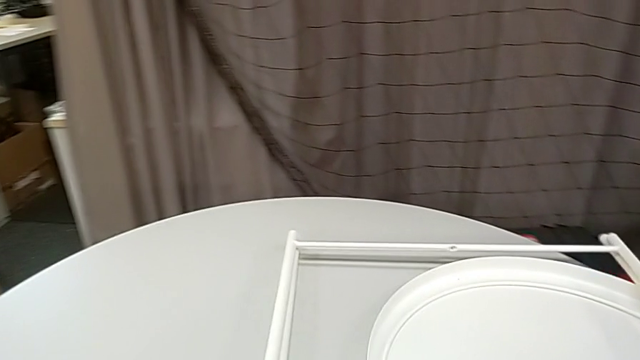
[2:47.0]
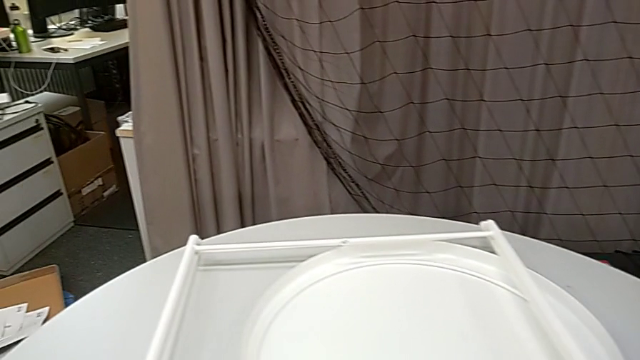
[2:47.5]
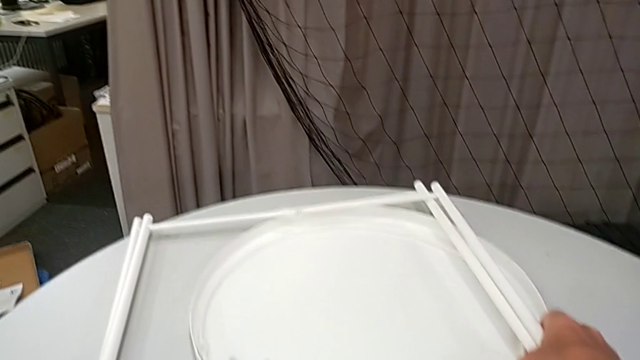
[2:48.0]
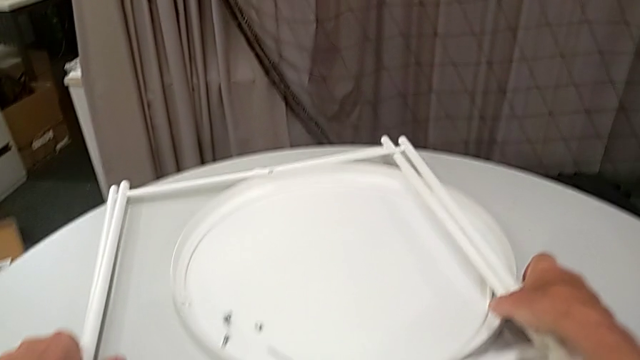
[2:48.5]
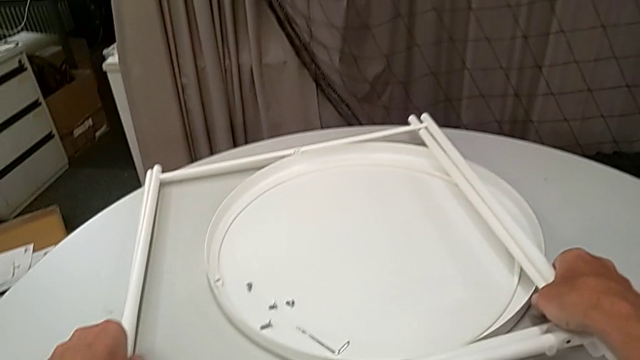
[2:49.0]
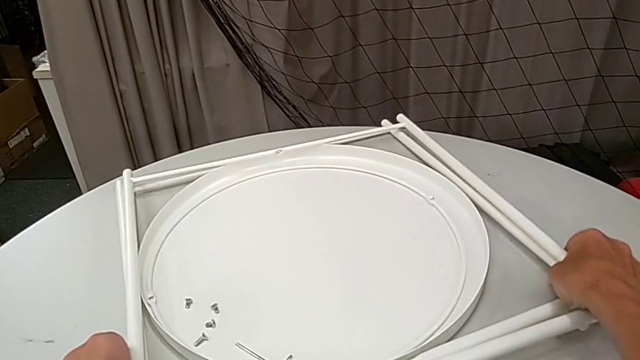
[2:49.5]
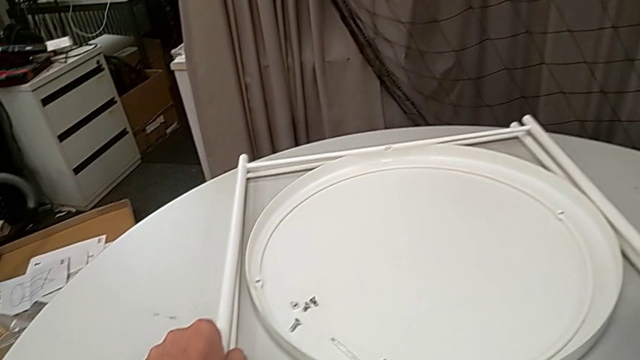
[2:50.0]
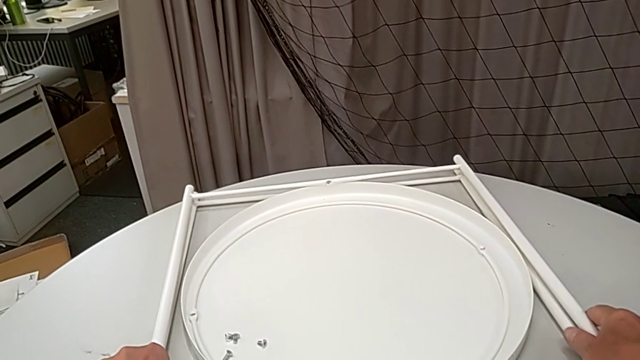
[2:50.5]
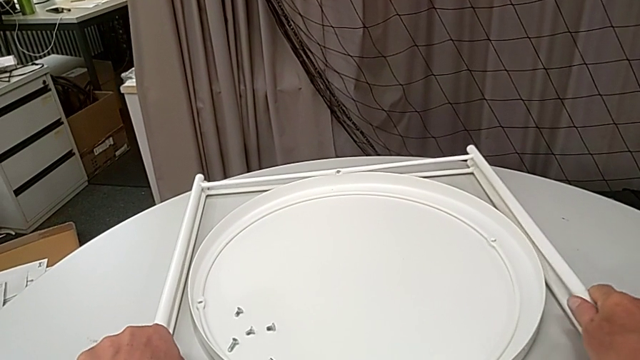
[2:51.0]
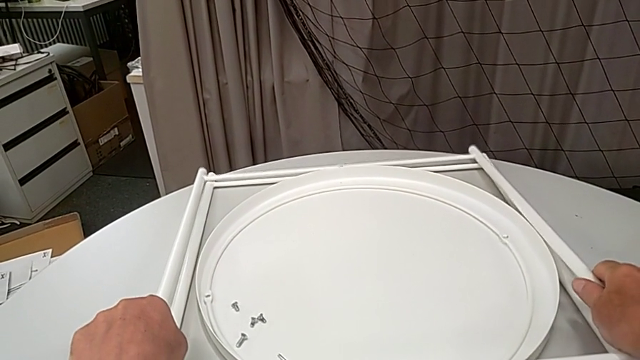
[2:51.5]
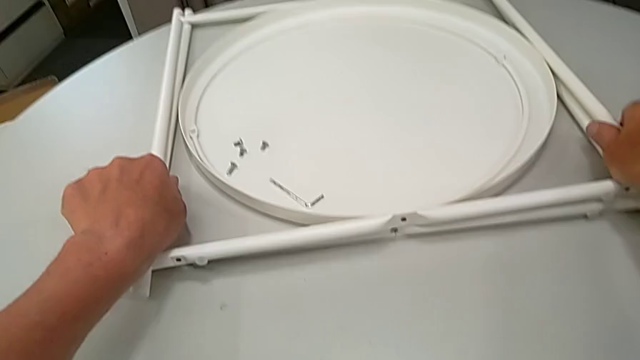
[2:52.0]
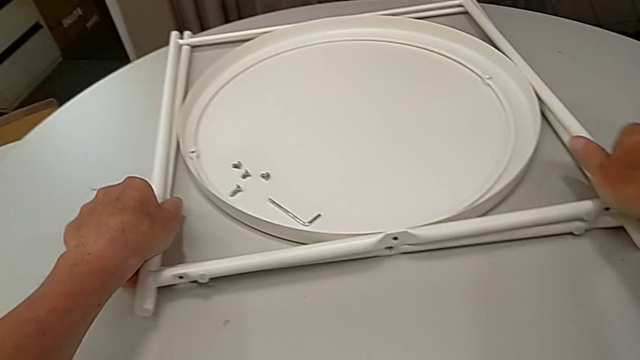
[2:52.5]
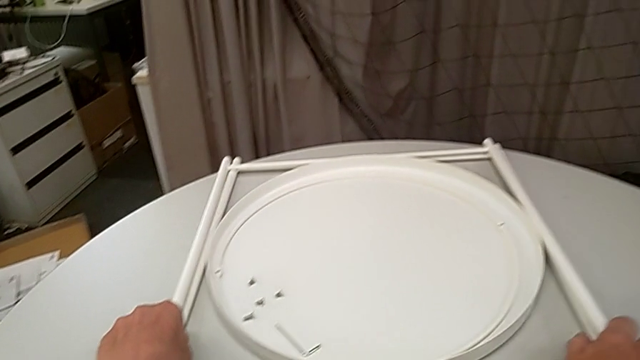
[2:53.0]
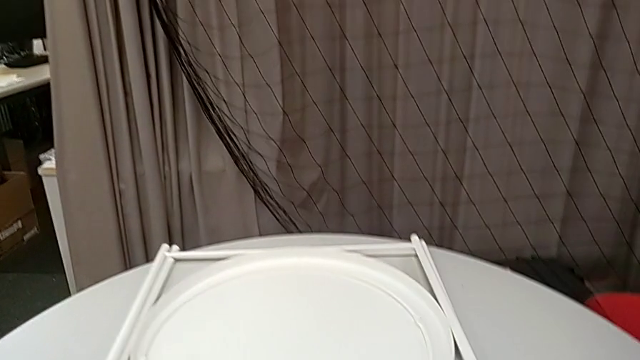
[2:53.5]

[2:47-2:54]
The camera wearer is disassembling the table legs. They slide the tray, align it, align the leg and slide it.
